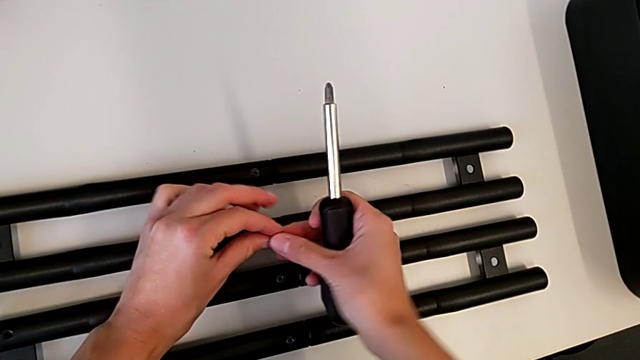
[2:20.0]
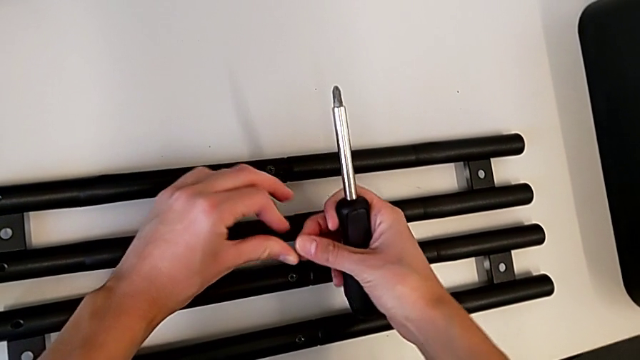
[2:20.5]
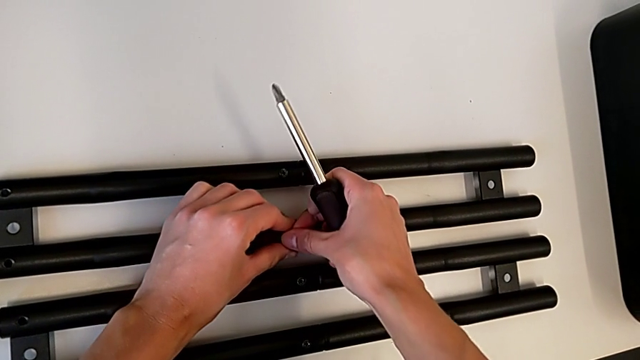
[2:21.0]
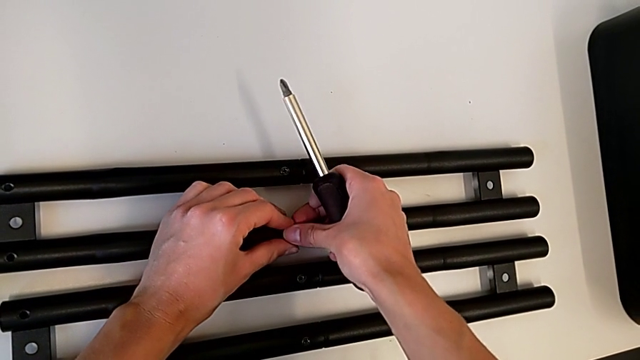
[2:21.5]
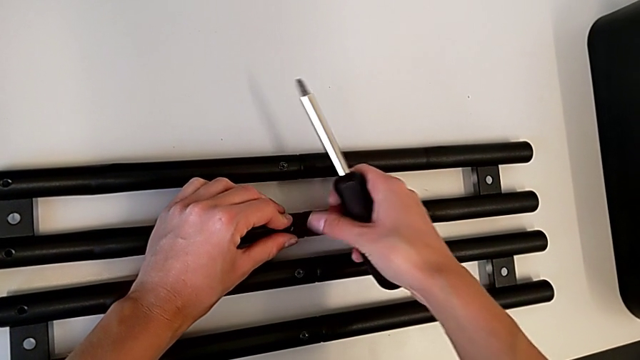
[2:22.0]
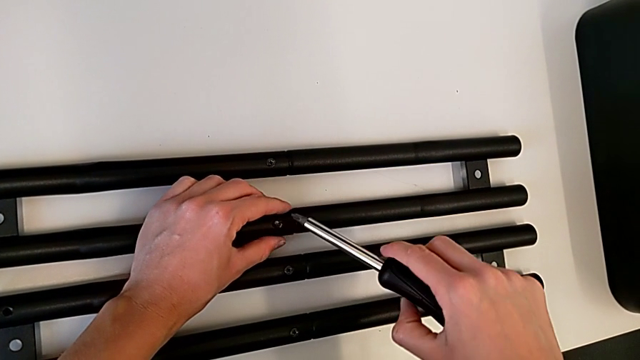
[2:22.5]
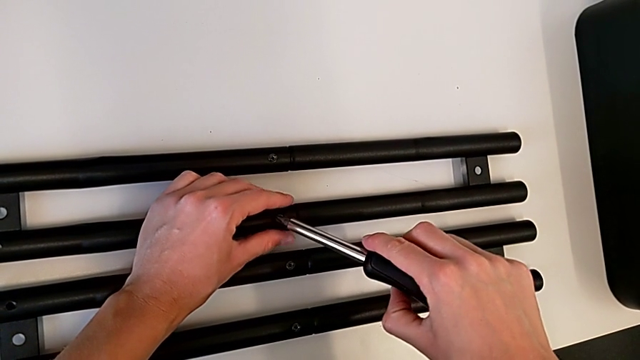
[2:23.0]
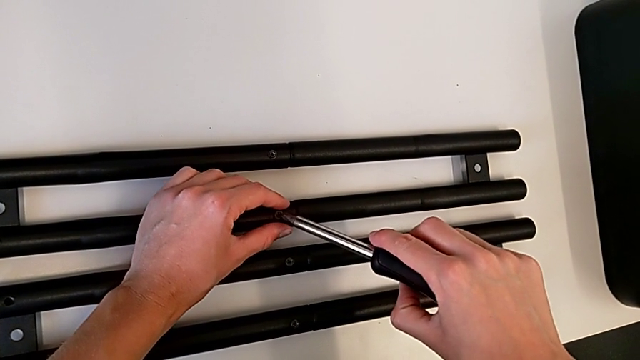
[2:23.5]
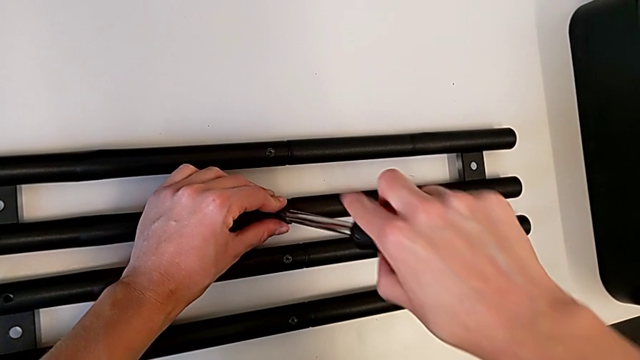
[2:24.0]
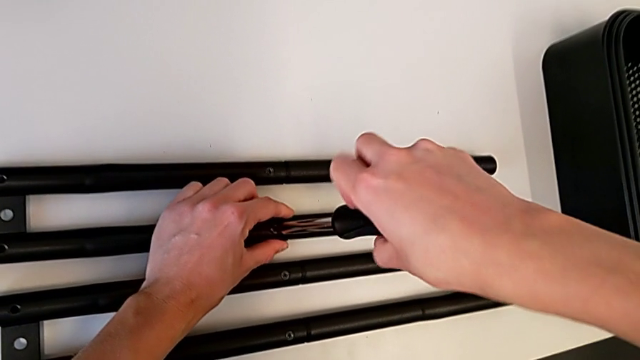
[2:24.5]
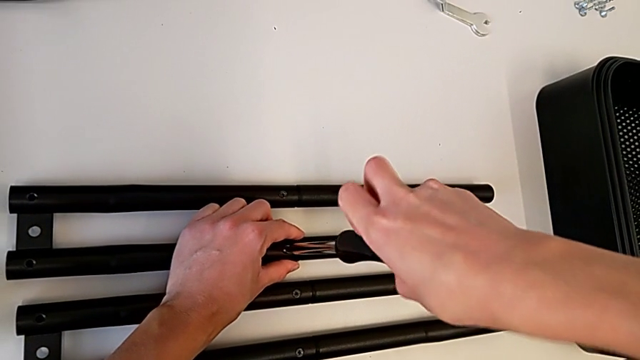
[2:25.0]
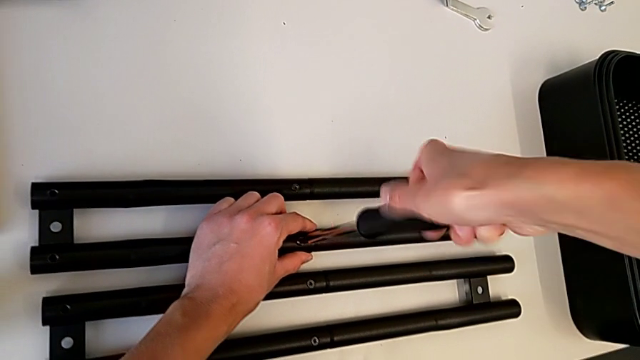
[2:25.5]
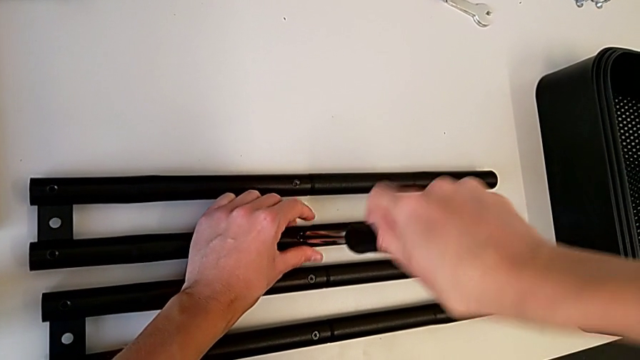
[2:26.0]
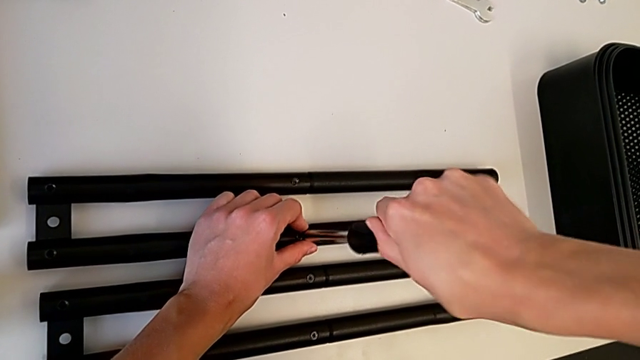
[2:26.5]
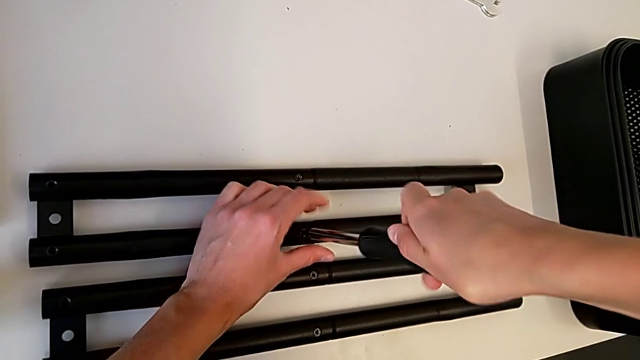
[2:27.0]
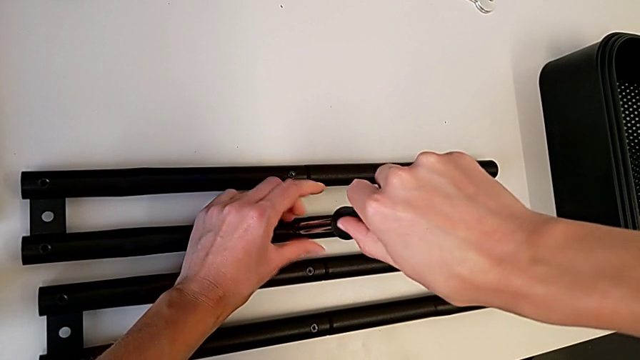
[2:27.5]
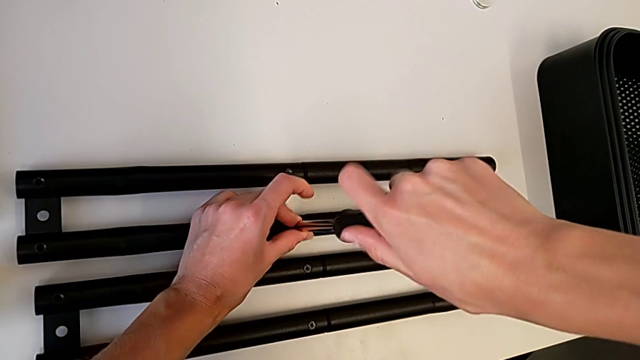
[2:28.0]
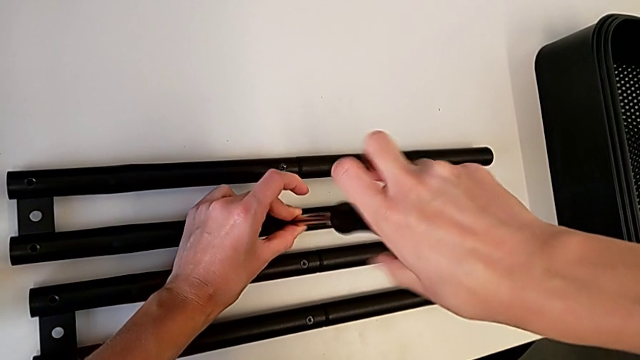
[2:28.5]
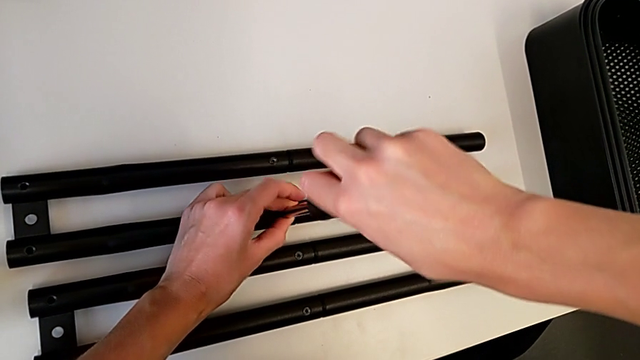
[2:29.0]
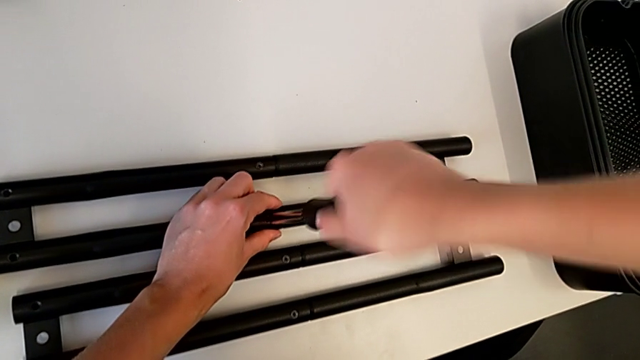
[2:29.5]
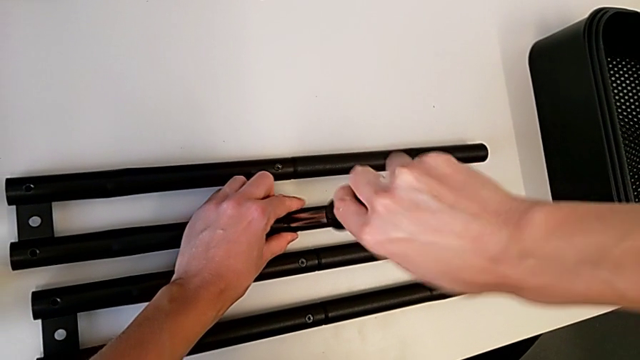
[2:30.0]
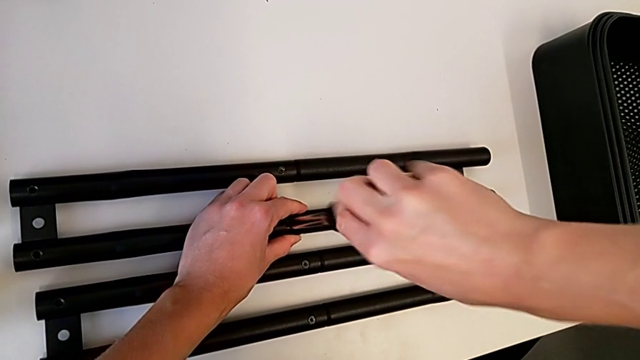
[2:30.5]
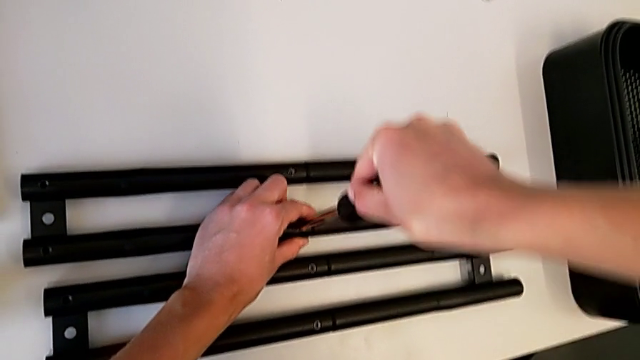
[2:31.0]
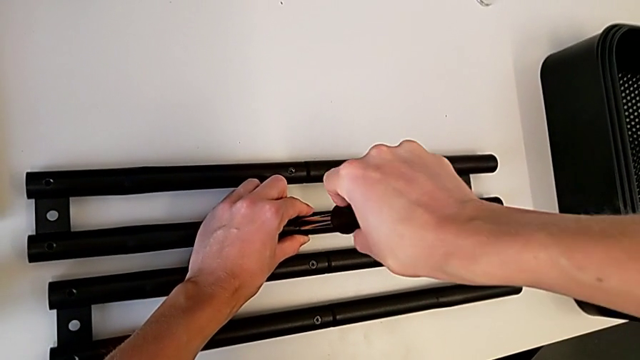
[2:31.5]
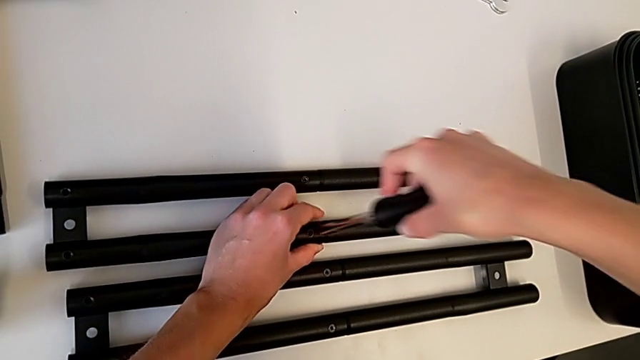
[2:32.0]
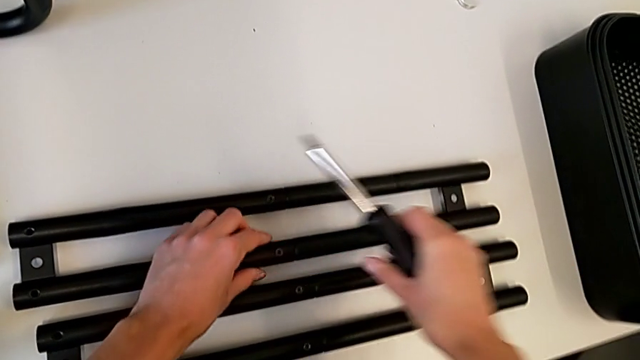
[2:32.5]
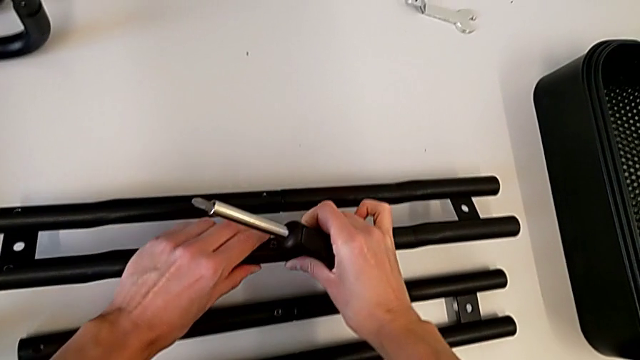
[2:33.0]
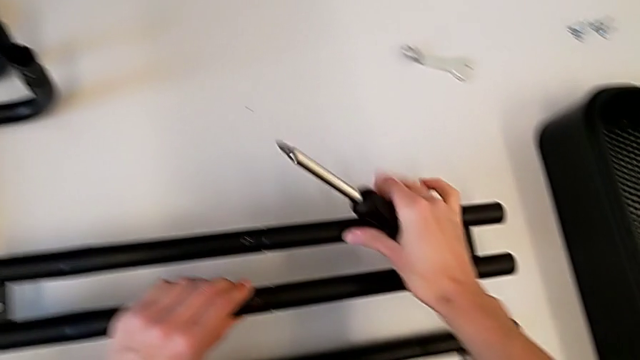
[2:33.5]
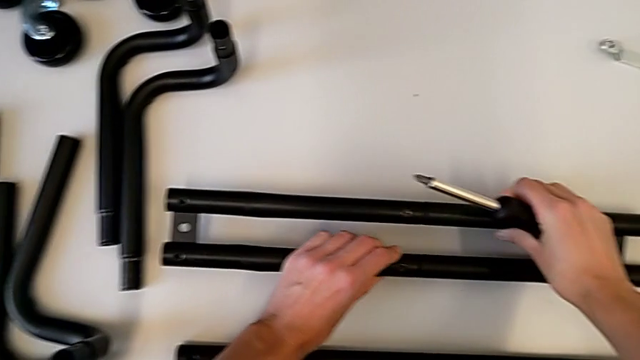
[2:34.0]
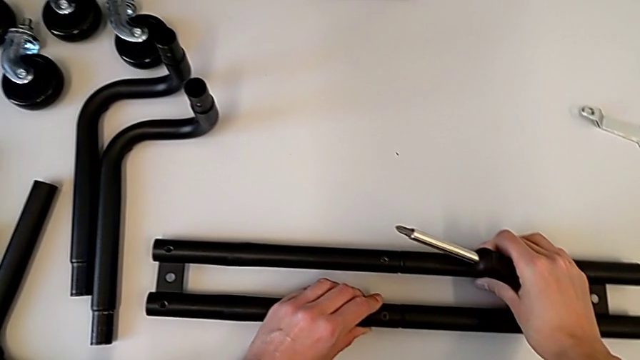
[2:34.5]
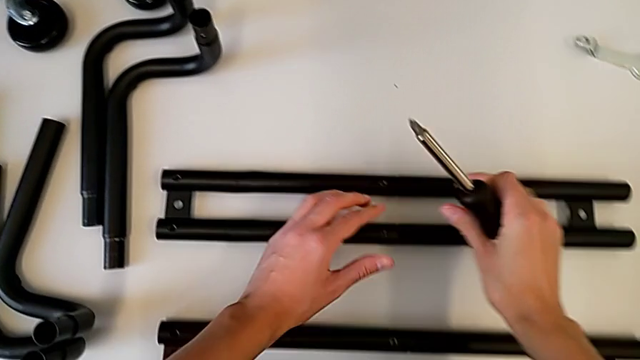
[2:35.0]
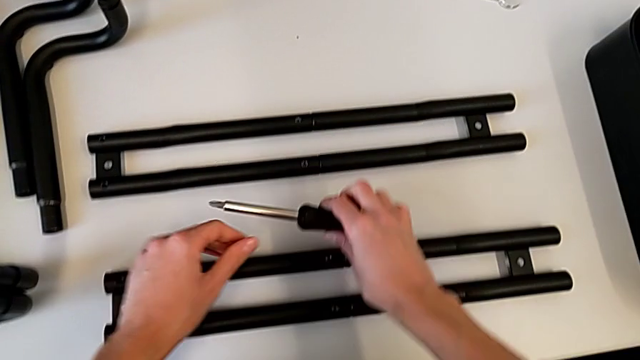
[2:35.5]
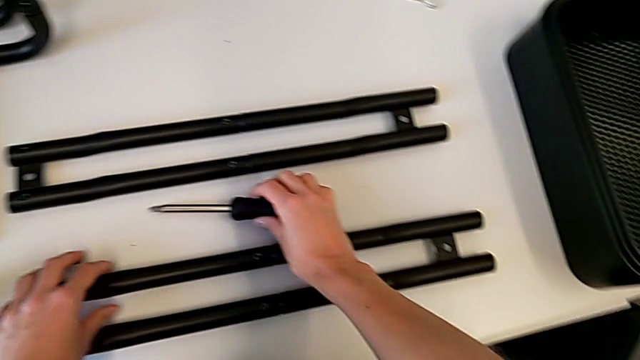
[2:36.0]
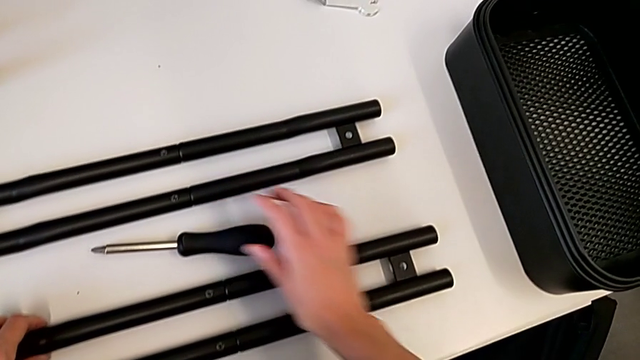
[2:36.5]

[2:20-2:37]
The camera wearer is screwing a screw onto a bar leg. They insert the second screw, assemble the second leg, withdraw the screwdriver, lift the leg, place it and place the screwdriver.

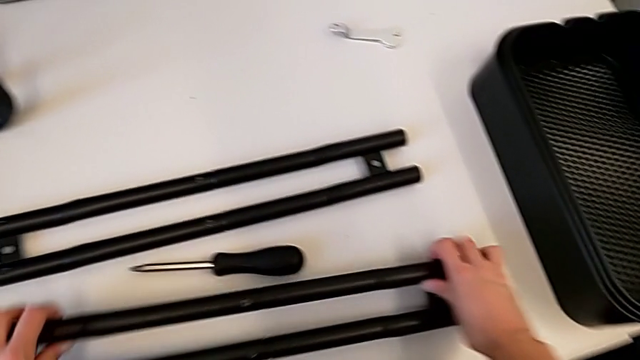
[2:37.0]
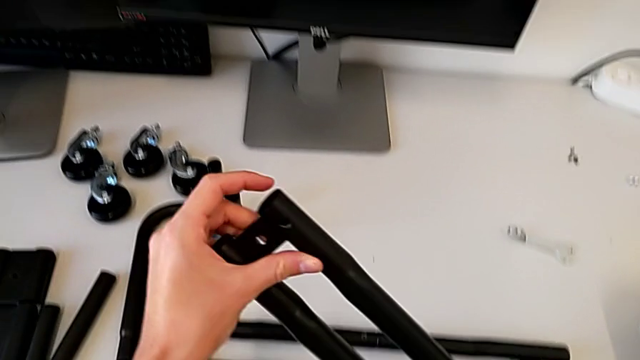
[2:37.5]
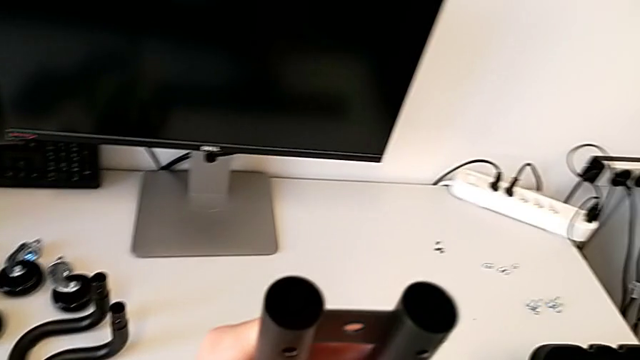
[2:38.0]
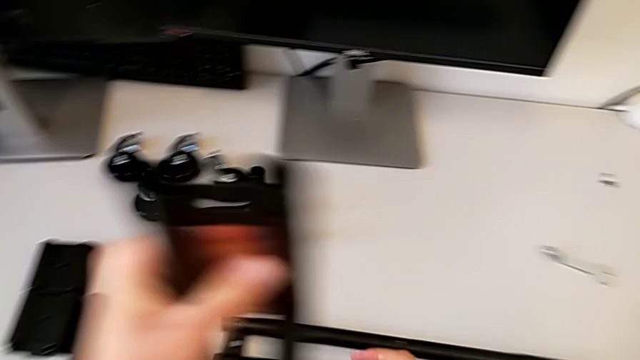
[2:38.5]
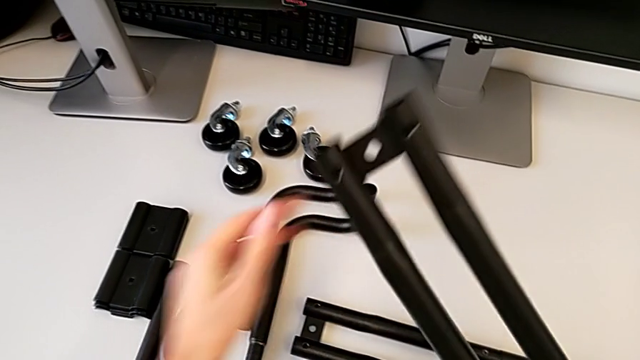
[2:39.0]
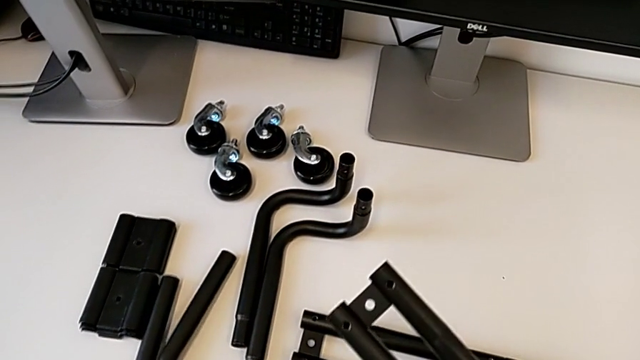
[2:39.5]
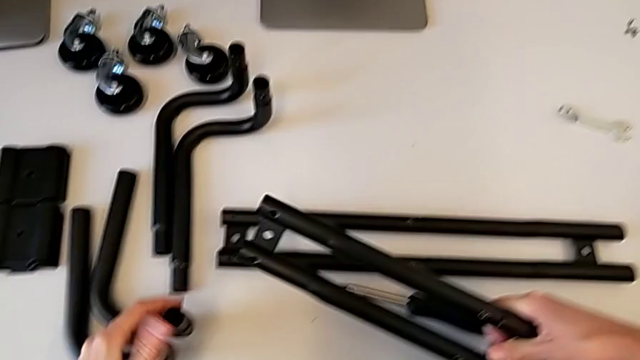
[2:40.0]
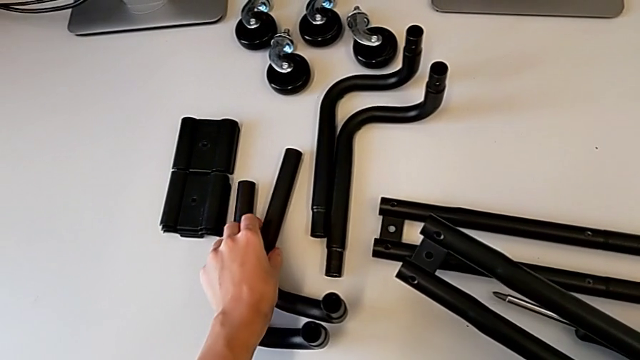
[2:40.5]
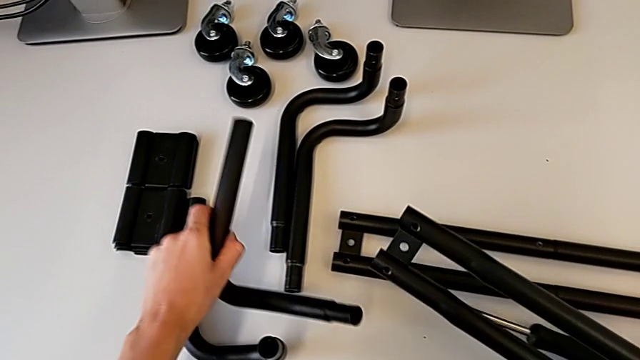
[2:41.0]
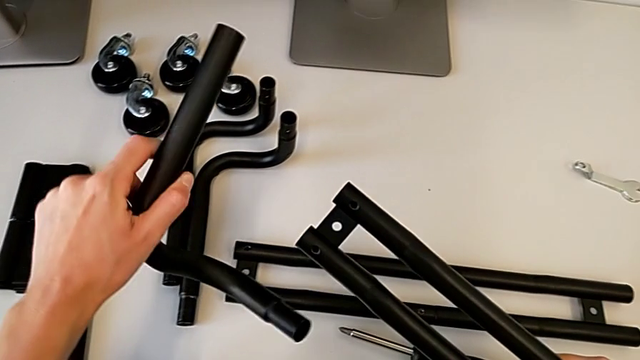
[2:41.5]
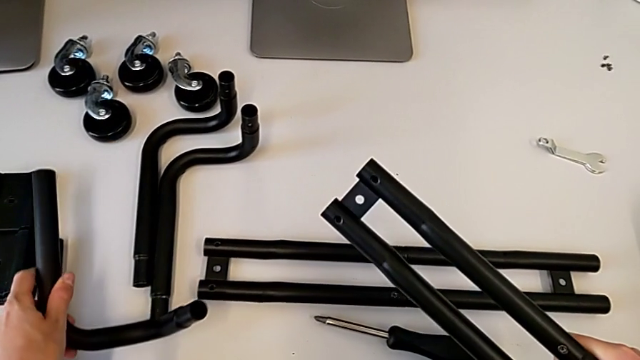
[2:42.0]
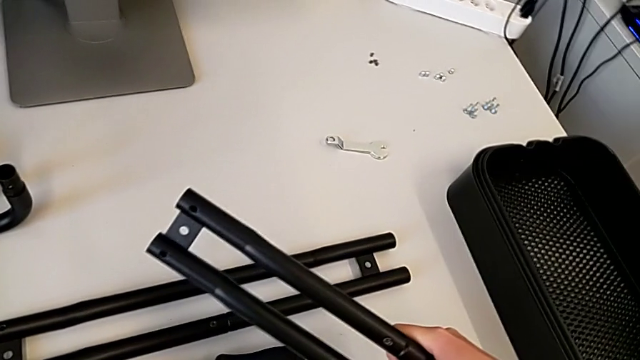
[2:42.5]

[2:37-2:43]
The camera wearer is assembling the first base frame. They lift the leg and wrongly grab the frame.
